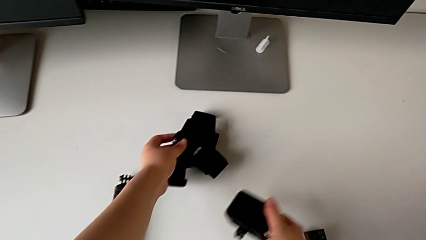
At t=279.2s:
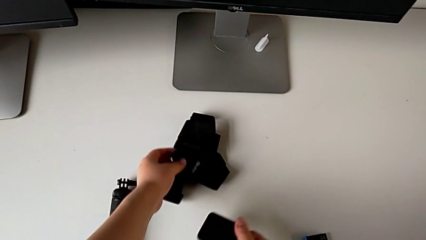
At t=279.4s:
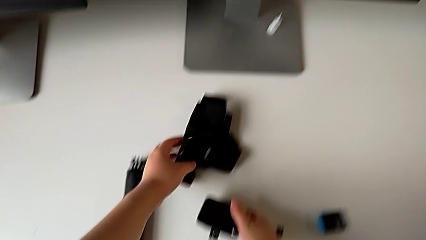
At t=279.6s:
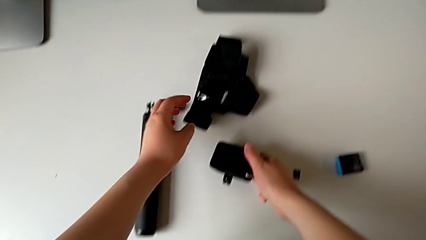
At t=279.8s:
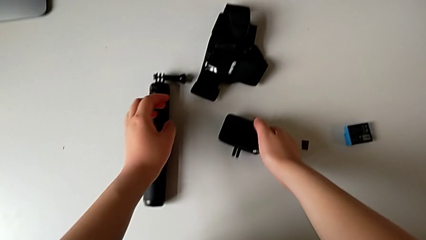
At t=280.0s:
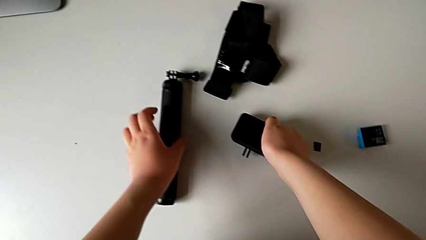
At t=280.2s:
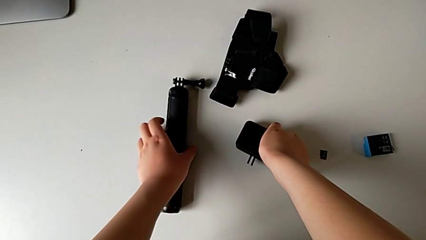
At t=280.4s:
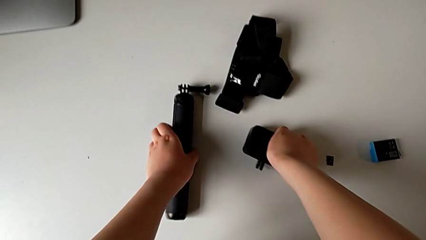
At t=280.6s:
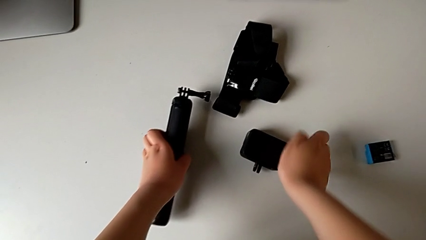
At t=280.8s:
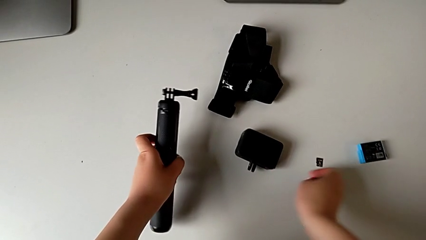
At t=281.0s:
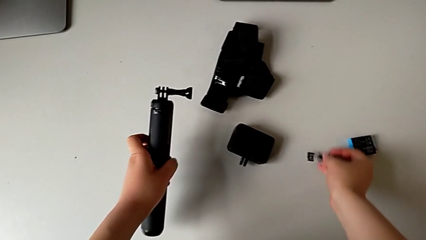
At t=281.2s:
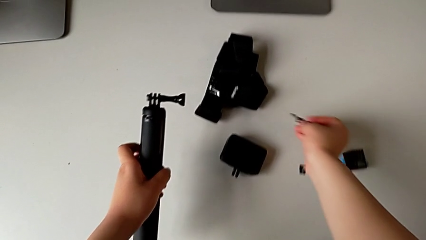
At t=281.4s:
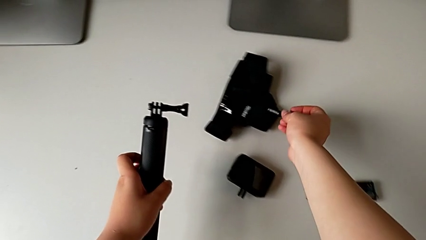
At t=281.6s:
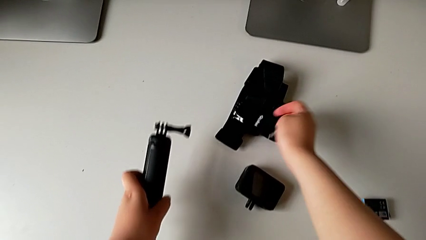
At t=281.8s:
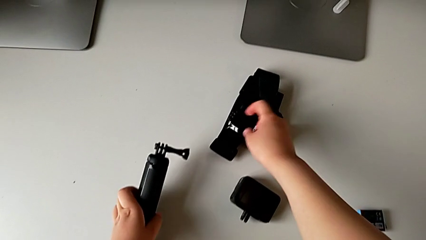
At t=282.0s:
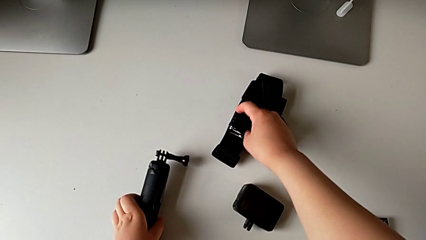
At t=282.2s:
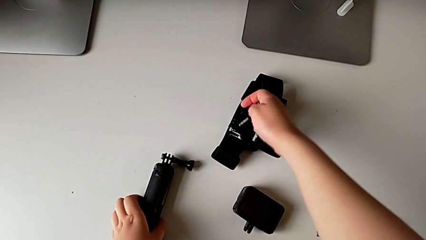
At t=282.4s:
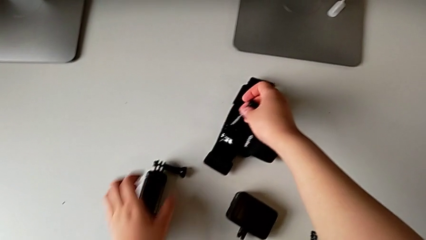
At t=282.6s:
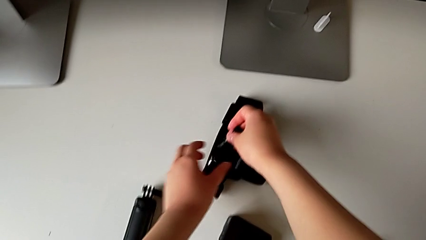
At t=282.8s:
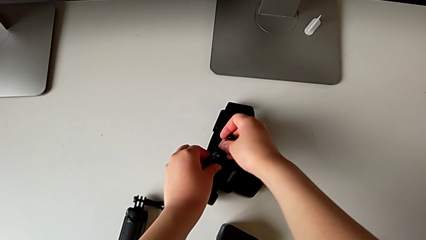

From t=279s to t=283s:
The camera wearer is removing the strap from the GoPro. They place the GoPro and grab the handheld grip.

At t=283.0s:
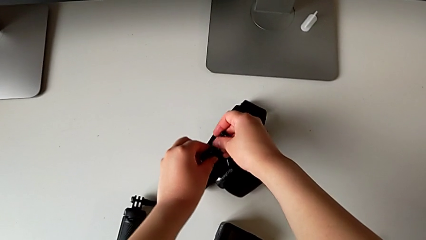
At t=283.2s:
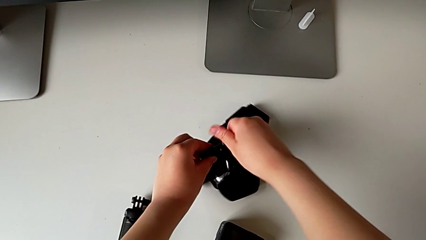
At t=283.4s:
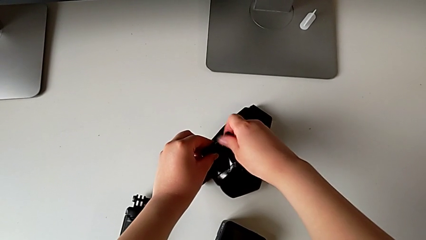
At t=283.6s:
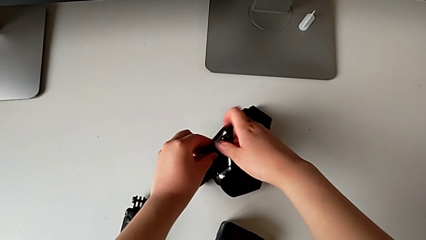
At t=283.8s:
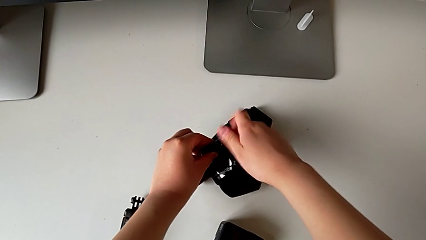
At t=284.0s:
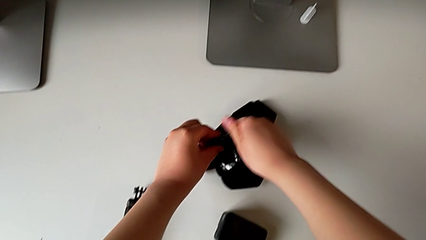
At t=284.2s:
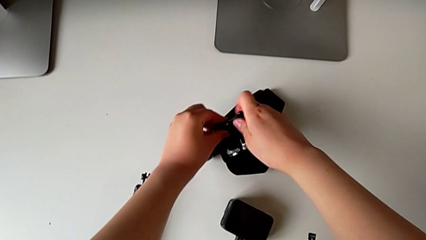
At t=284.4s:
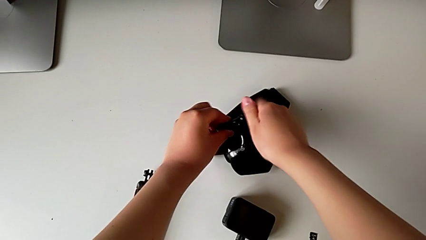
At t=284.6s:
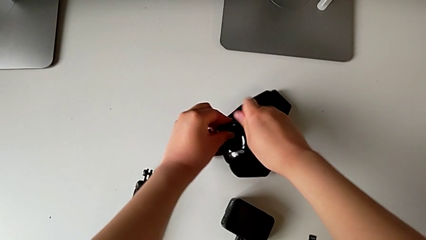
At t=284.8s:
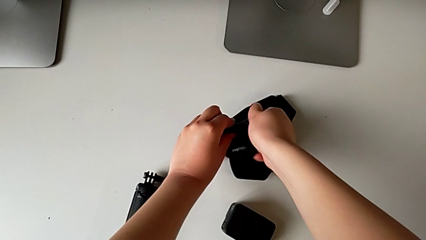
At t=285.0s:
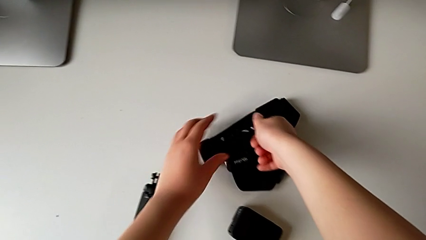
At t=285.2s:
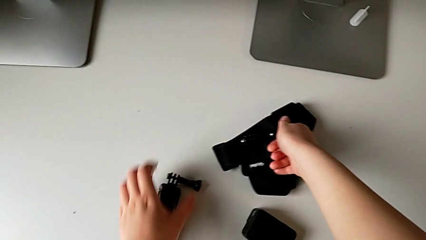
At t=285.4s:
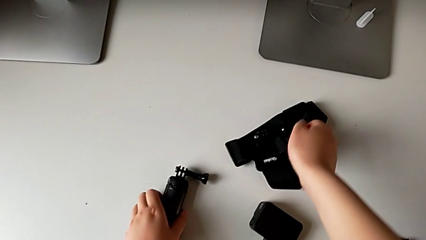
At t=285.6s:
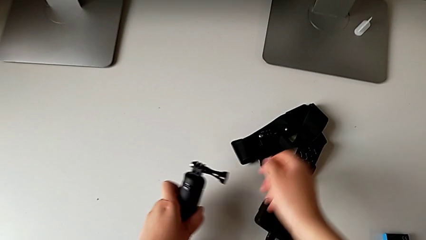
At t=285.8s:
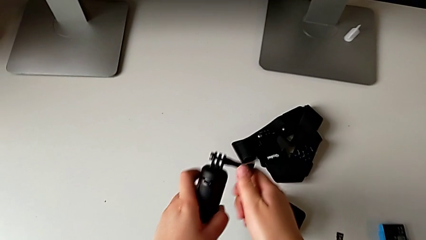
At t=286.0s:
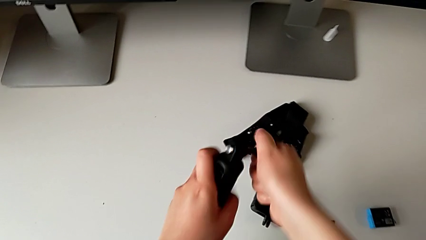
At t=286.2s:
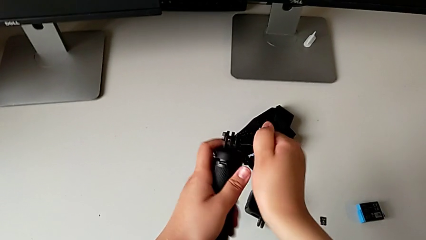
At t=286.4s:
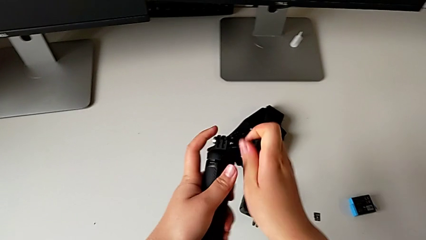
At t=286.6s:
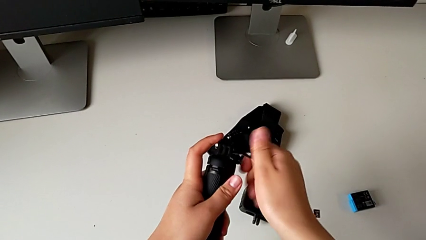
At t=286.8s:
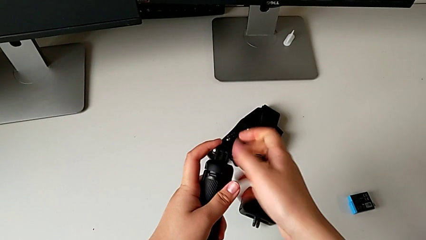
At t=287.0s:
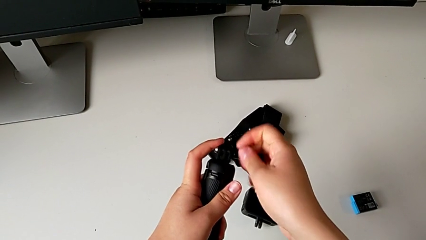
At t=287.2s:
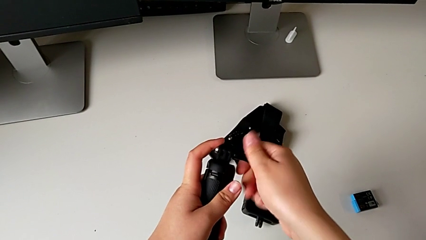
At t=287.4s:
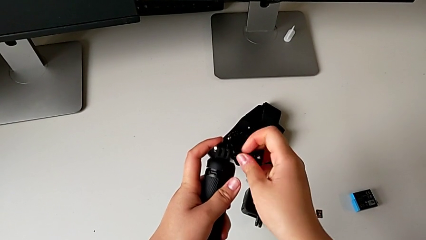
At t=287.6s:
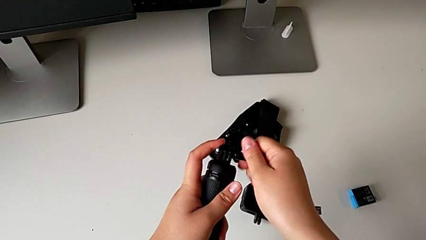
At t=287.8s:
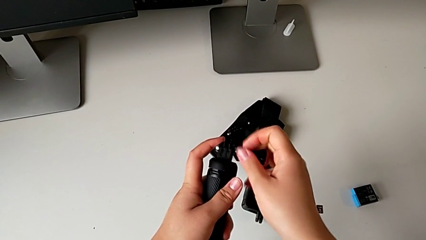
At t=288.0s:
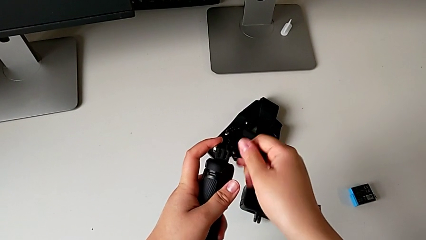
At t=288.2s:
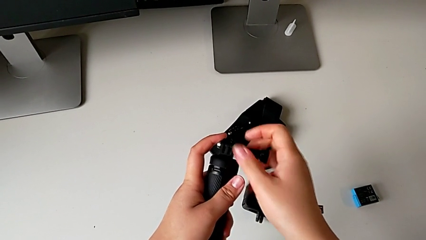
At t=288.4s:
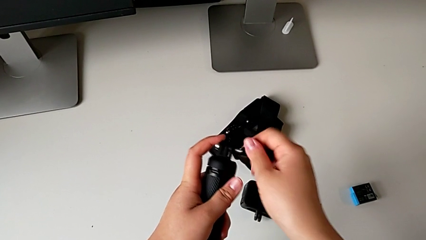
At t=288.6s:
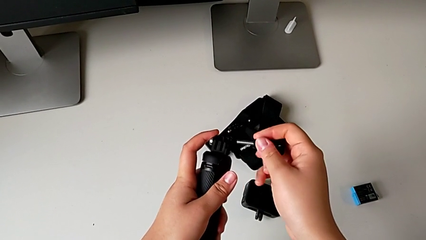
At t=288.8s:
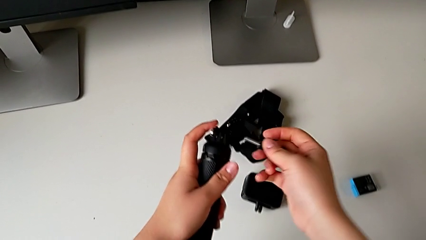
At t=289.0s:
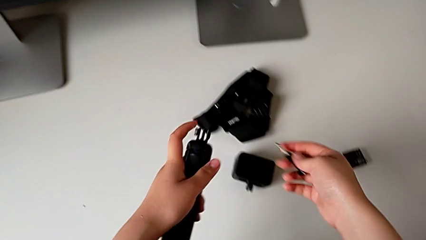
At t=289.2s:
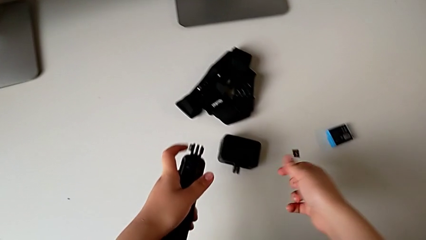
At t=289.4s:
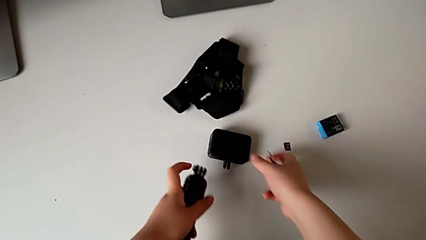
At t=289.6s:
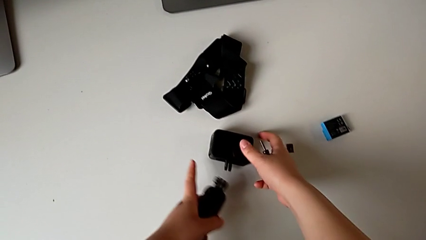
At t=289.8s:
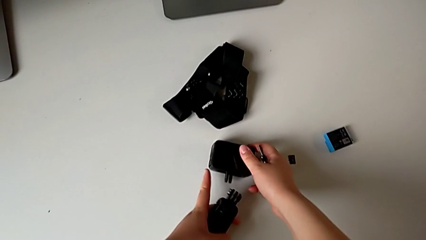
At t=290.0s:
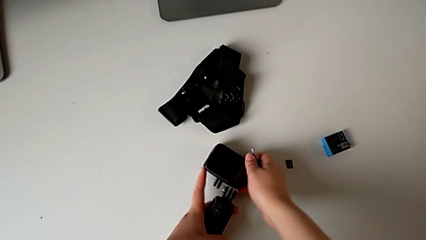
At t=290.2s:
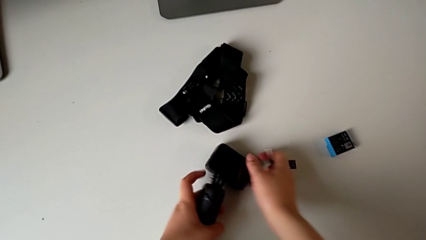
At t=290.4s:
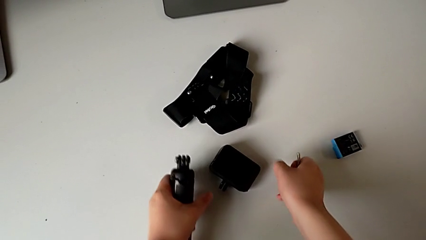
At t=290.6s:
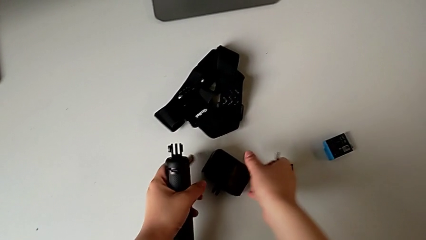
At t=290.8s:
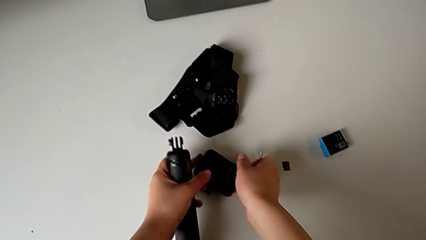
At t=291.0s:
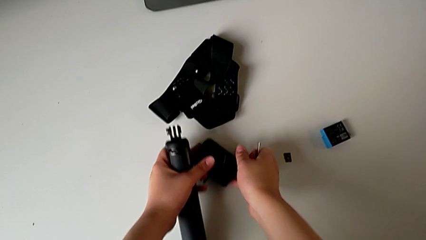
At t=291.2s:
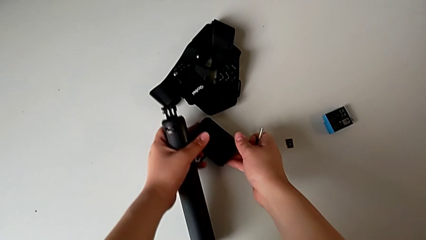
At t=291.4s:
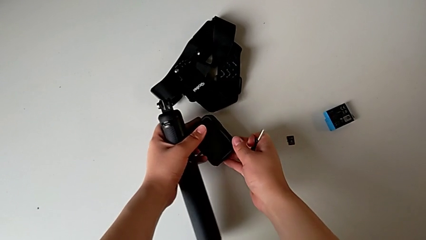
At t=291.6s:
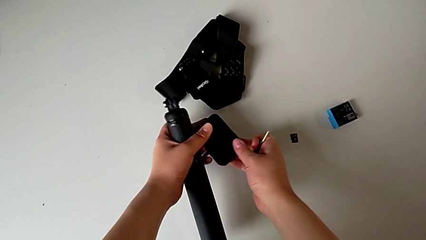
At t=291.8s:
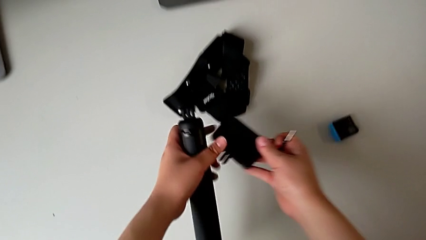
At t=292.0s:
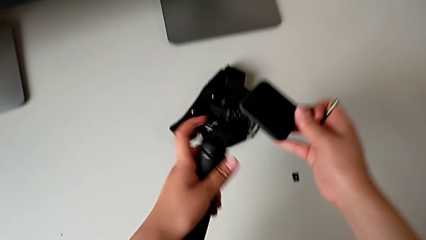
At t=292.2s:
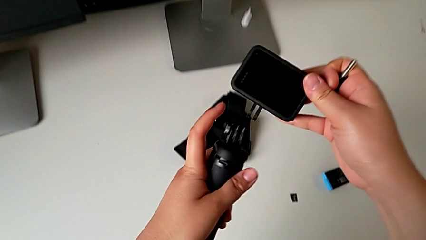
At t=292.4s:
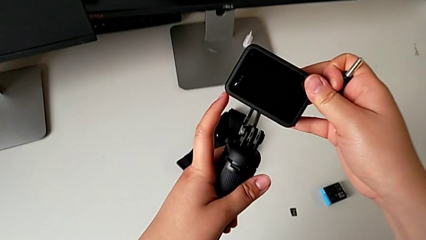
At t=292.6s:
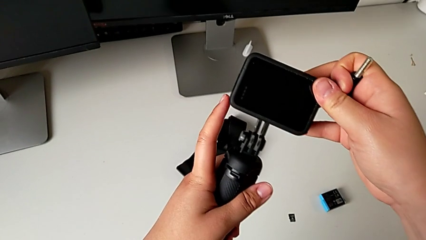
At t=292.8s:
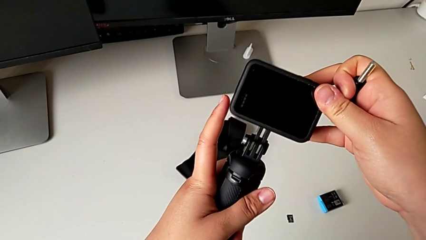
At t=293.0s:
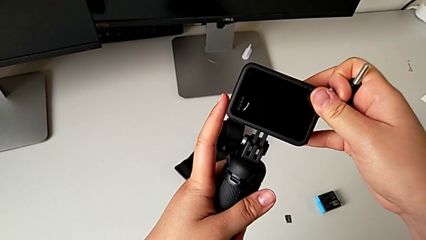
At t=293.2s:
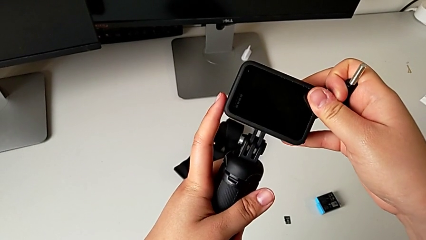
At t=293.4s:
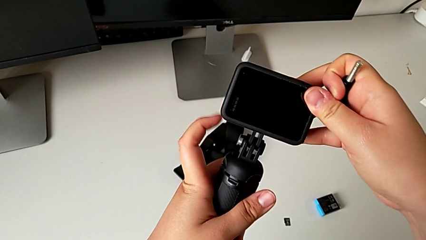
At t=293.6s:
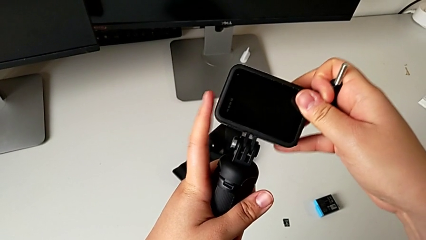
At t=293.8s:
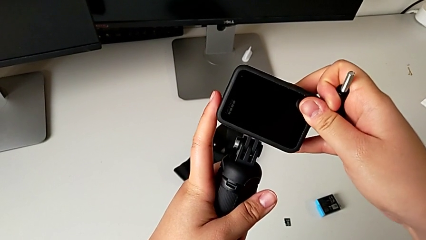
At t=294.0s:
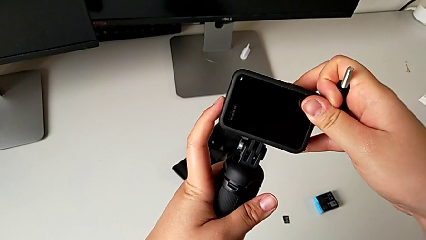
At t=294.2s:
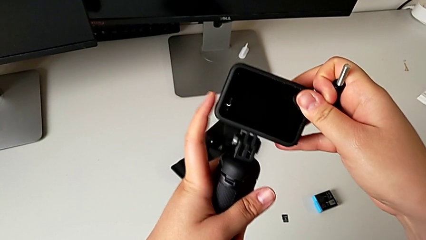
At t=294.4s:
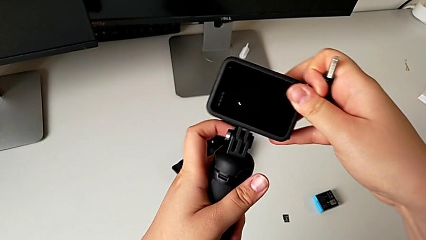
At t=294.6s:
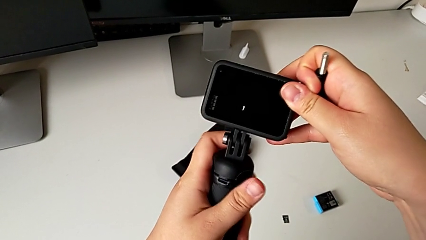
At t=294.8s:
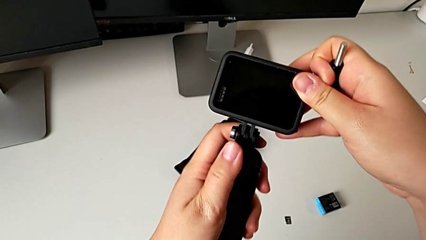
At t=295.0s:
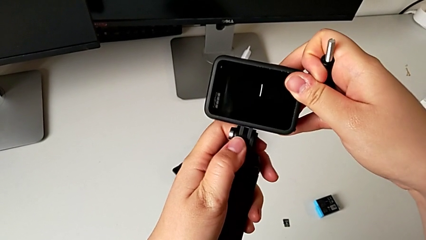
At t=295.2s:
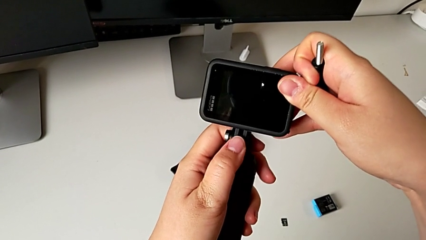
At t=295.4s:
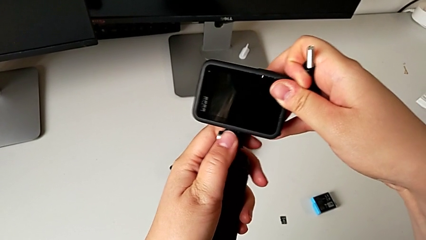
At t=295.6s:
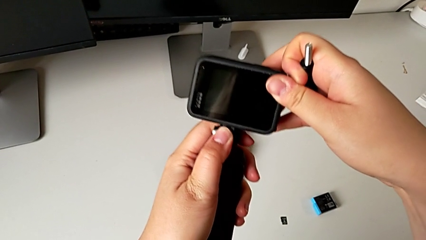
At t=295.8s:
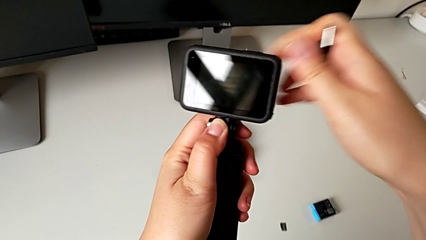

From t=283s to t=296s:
The camera wearer is mounting the GoPro onto the handheld grip. They screw the screw, unscrew it, grab the GoPro and align the mounting peg.
